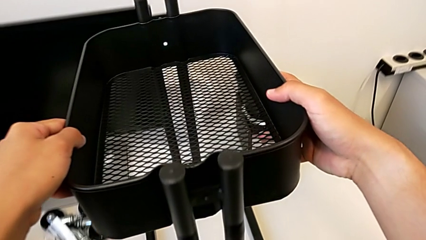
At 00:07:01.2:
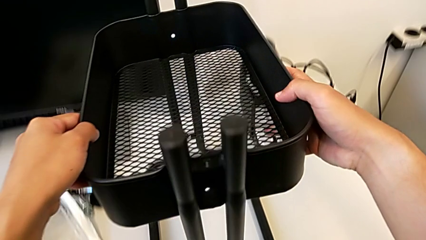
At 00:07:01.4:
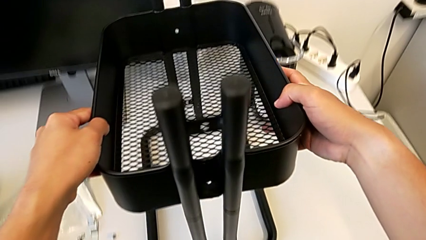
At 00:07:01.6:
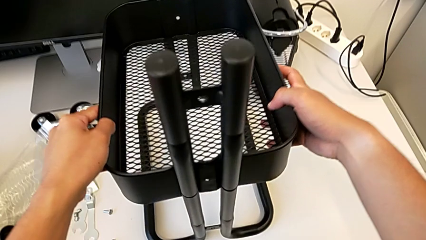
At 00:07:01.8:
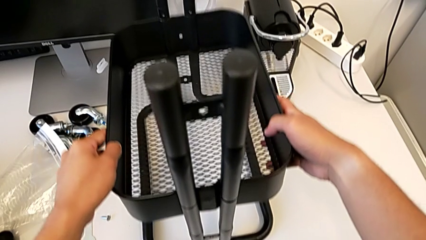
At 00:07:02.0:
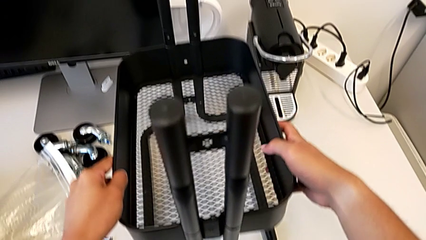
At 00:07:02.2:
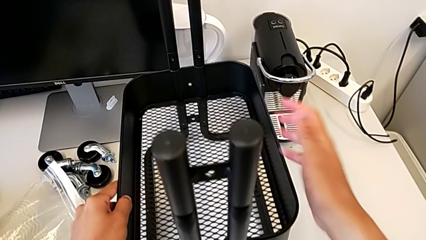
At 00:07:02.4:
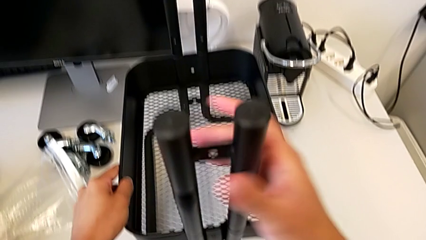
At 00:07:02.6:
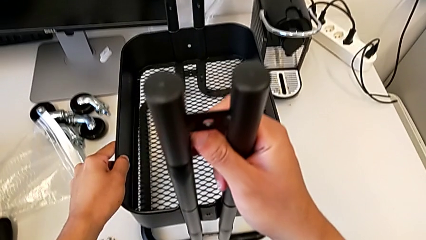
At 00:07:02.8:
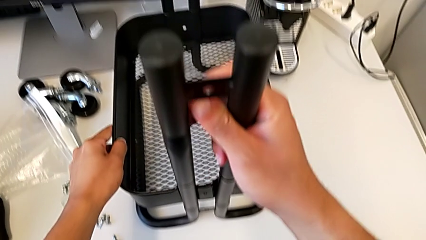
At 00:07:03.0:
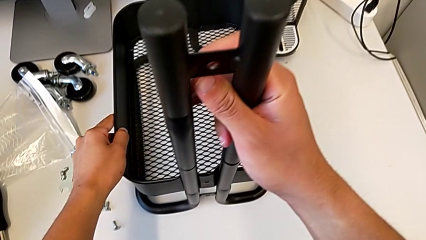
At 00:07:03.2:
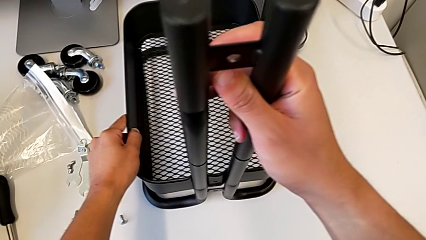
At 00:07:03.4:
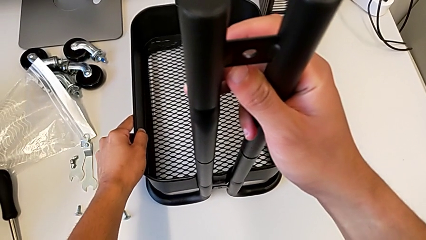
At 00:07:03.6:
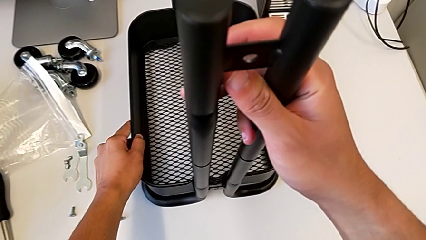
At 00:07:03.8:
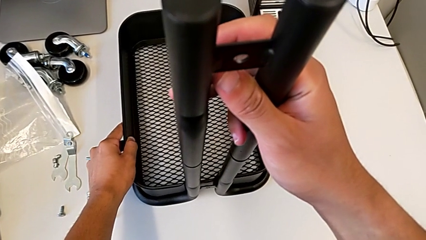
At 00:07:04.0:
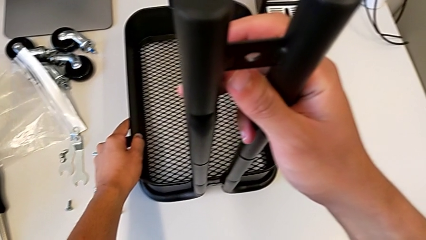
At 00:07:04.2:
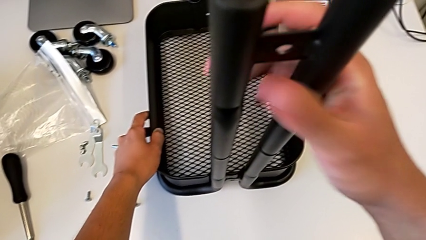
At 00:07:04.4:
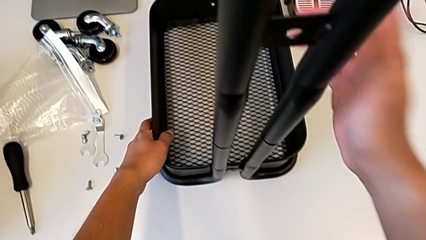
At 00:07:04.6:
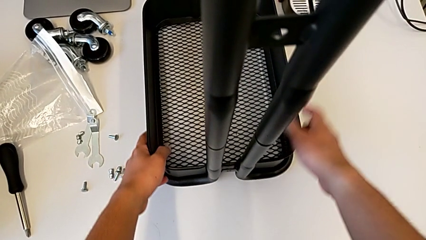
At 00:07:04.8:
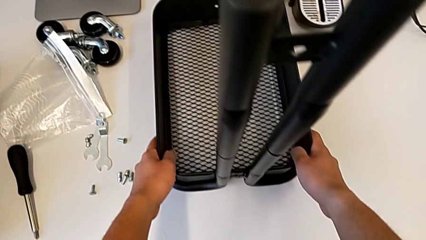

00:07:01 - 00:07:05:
The camera wearer is assembling the bottom shelf with the sidebars. They keep placing the bottom grid tray.

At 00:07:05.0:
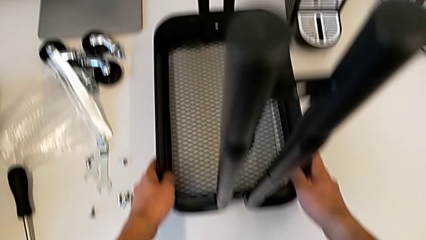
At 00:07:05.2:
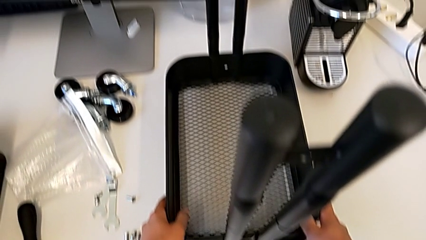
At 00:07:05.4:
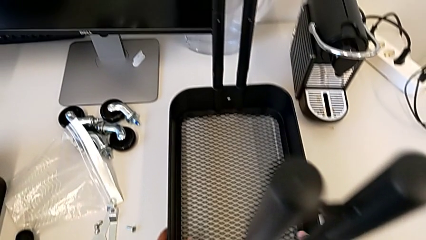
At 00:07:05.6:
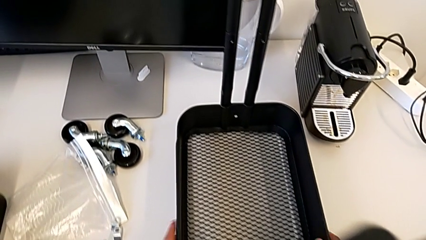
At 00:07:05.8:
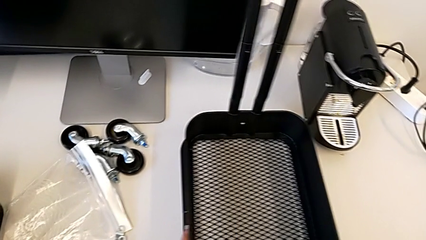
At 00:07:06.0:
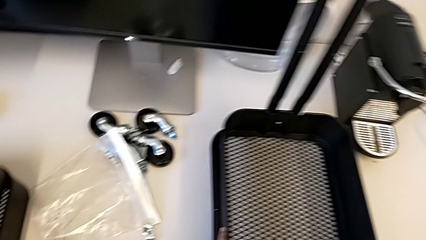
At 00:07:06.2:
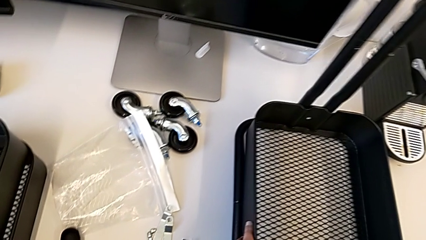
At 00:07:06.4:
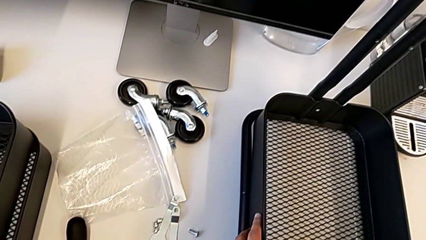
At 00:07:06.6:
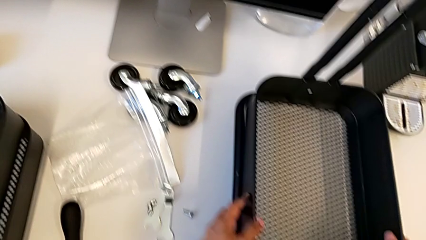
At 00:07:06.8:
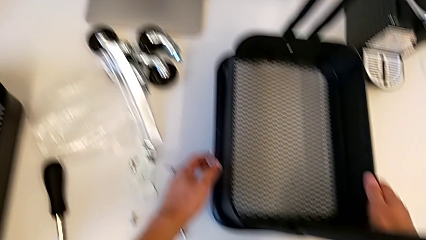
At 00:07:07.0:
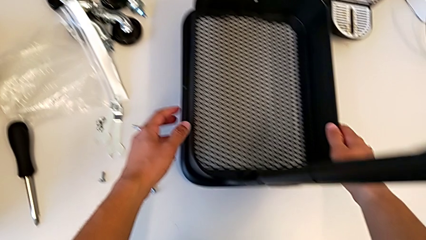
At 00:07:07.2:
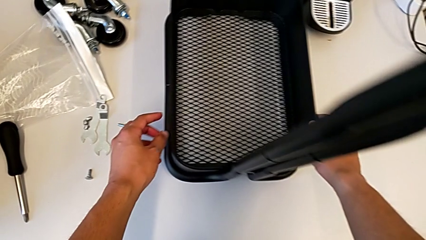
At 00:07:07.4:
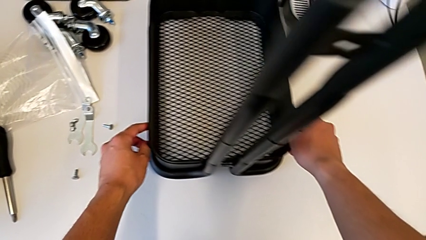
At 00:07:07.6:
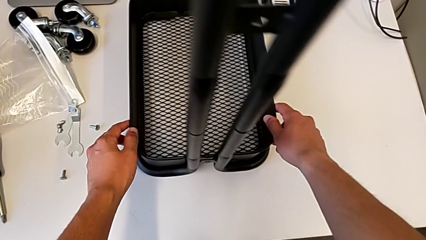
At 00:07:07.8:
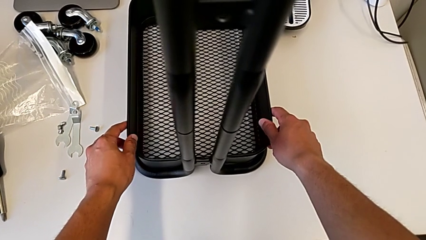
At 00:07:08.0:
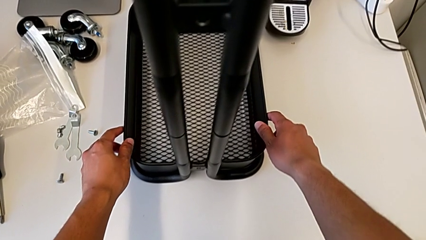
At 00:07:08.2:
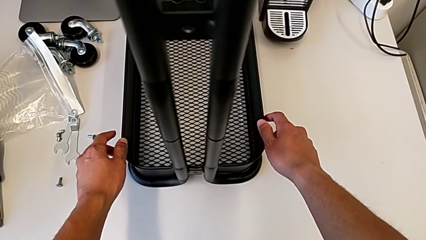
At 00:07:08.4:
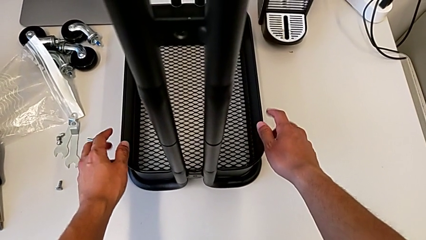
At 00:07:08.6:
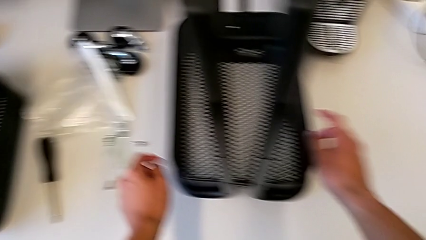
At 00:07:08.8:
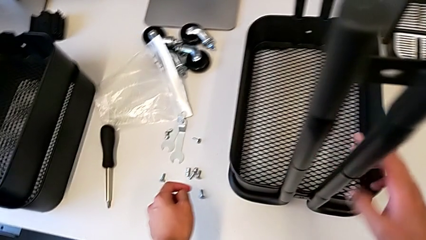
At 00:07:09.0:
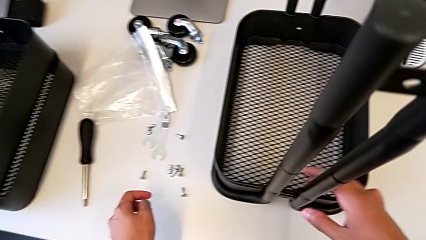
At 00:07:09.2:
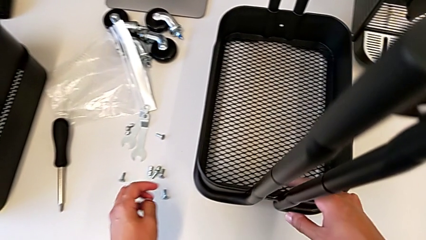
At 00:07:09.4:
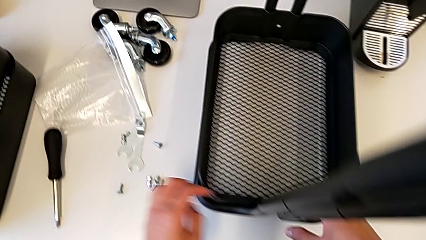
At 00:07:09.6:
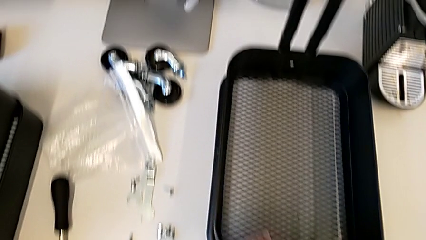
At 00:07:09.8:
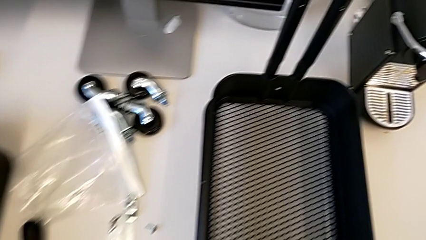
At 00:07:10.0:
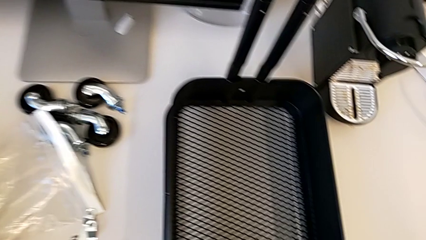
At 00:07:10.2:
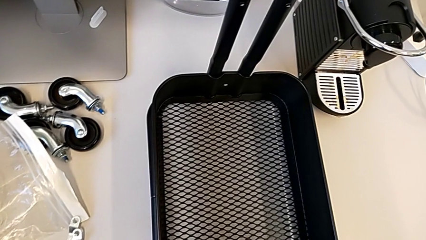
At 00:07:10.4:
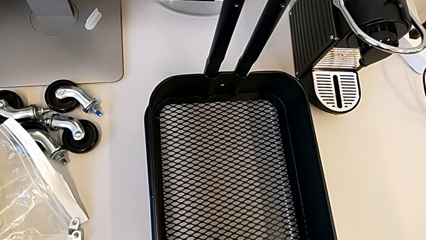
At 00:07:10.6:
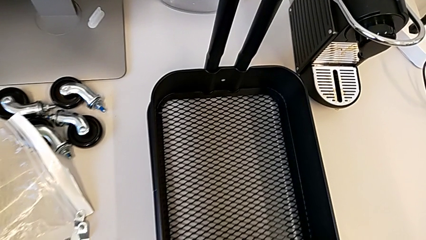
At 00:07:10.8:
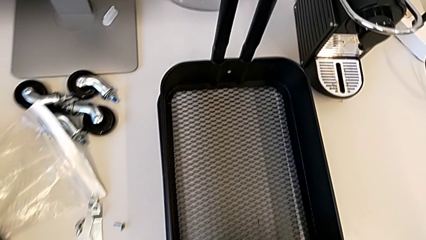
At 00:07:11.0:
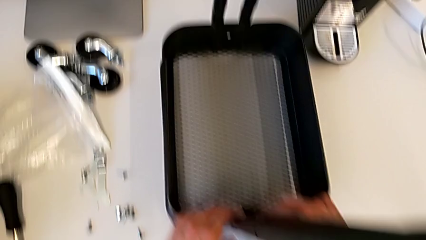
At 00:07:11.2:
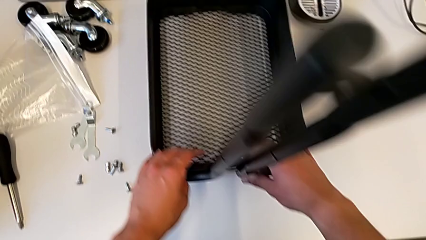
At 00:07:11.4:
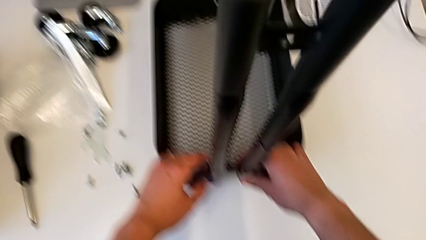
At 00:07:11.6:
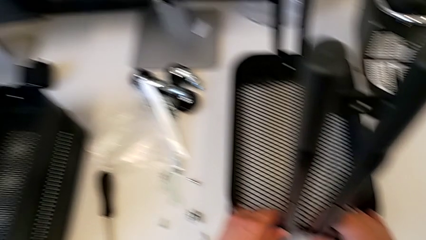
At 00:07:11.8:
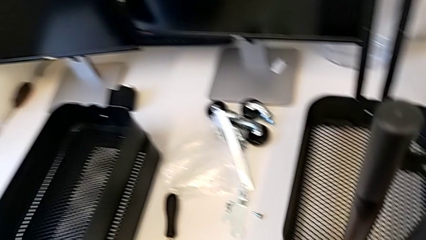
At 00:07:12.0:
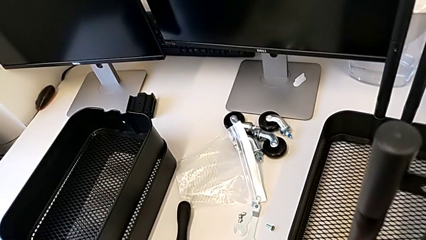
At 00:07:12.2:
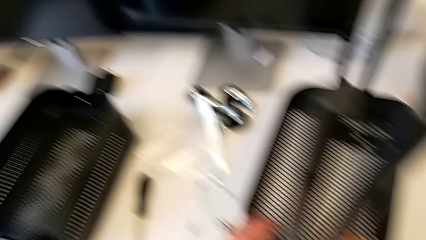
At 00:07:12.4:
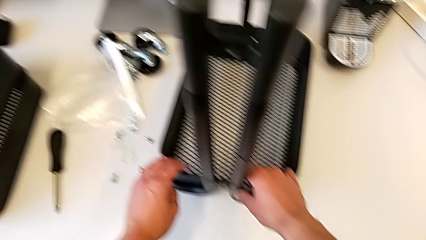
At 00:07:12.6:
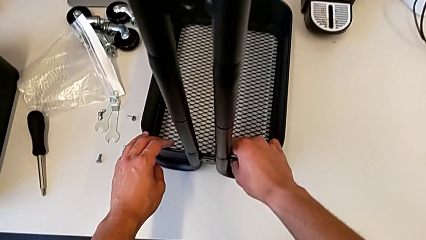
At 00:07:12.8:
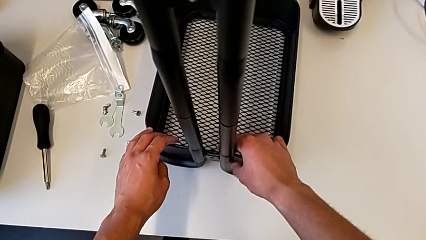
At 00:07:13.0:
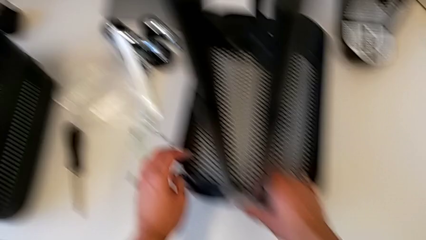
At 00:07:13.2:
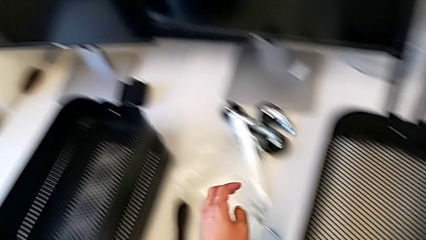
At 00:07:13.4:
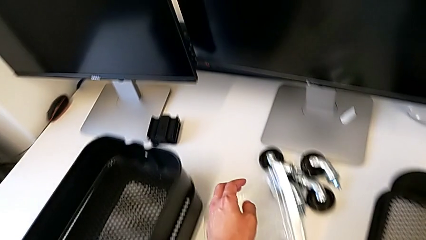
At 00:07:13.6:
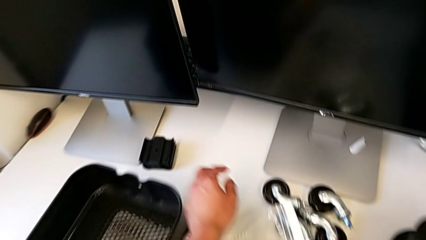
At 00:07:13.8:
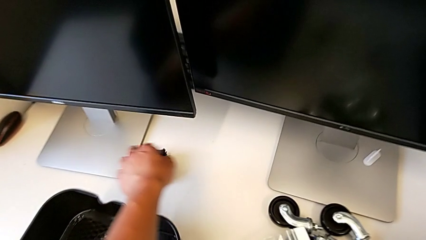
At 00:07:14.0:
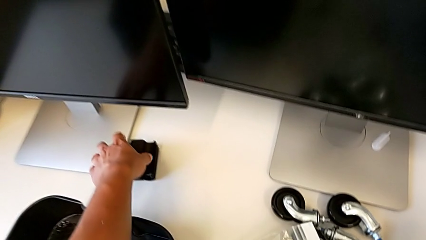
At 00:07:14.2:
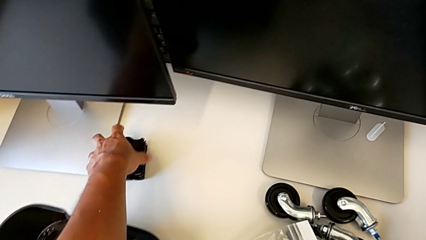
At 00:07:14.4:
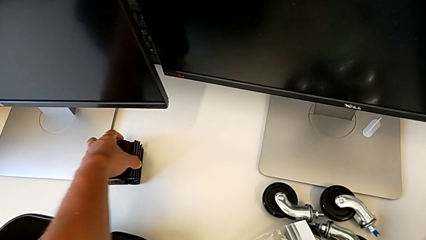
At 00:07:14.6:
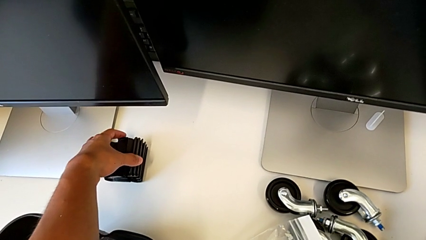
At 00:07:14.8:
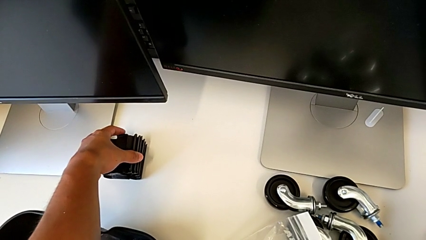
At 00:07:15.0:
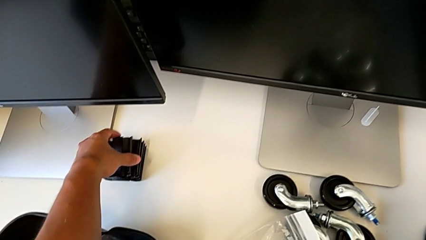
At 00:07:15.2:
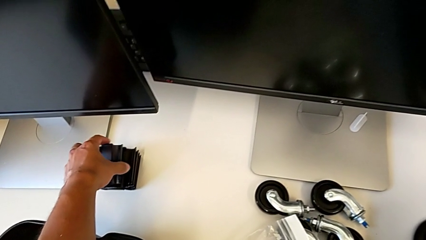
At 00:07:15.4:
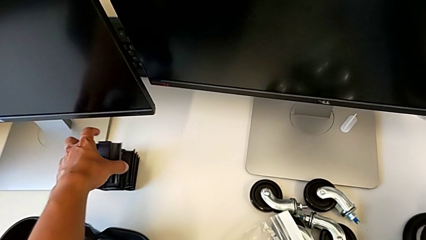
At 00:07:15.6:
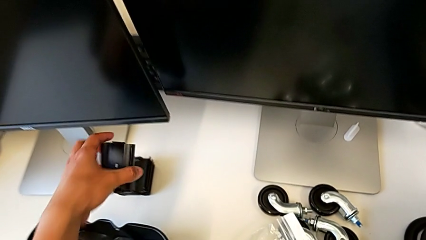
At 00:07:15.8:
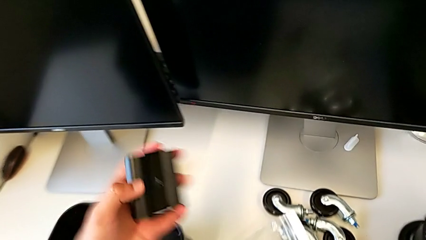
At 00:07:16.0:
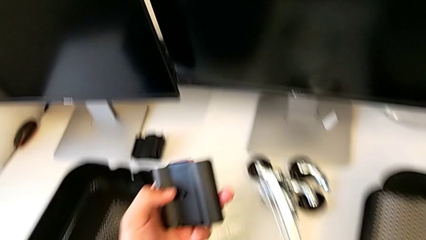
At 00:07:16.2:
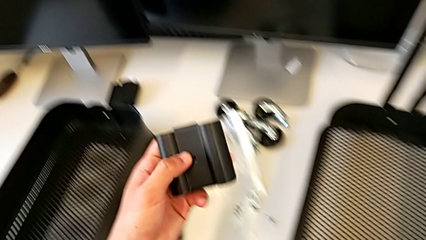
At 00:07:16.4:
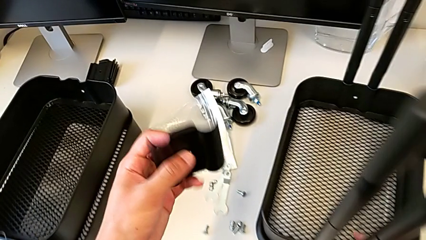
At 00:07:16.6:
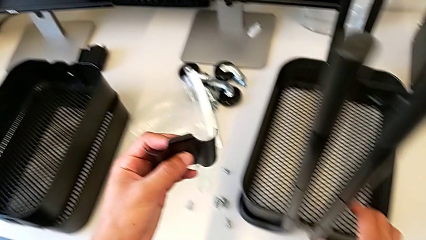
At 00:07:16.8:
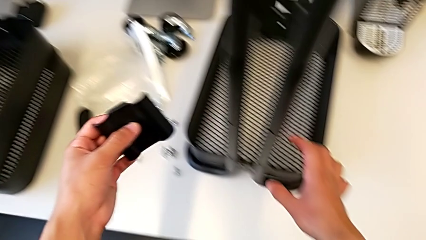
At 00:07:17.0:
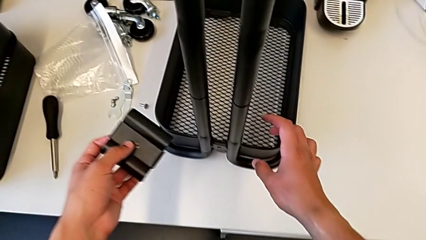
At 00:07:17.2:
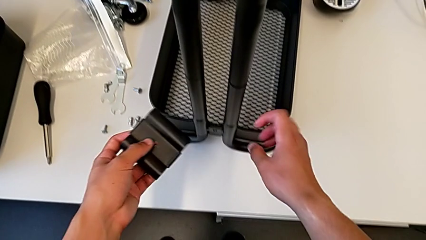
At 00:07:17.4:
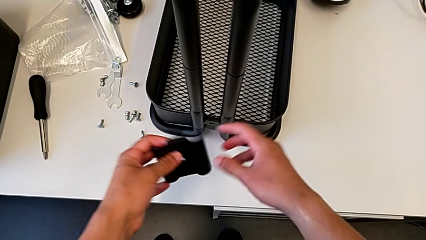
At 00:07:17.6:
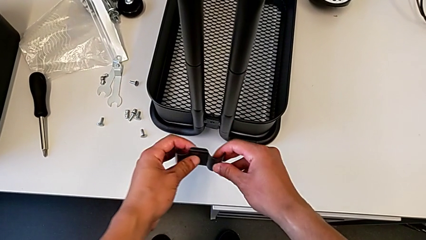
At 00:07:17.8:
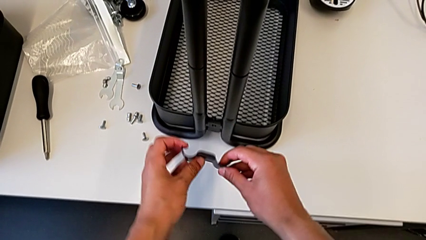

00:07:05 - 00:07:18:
The camera wearer is screwing the brackets on the bottom table. They inspect the grid tray and grab the first bracket.
